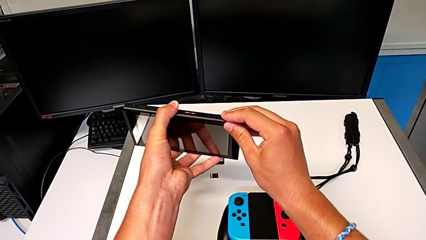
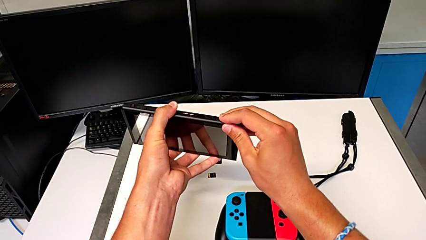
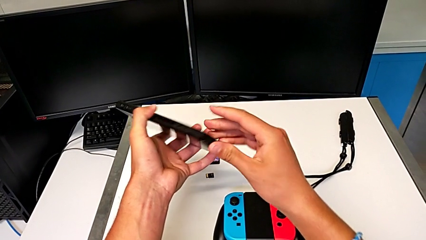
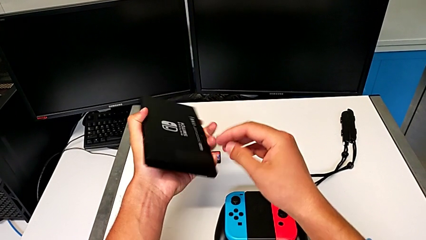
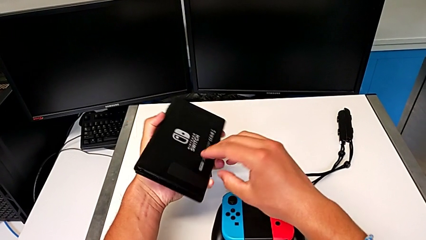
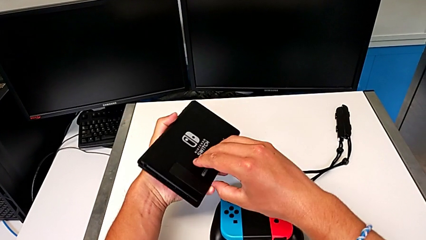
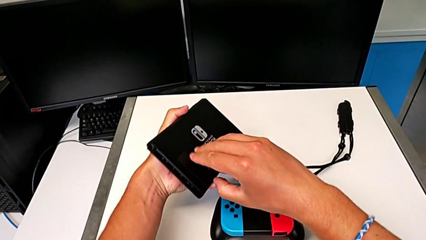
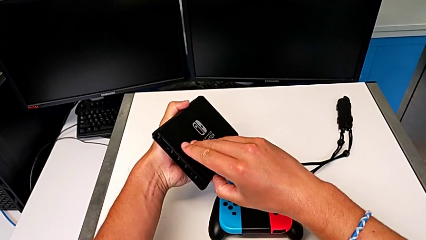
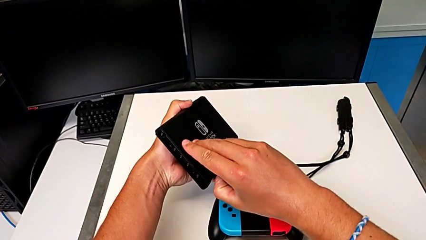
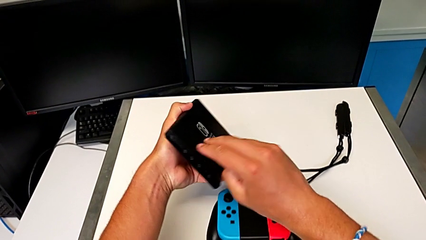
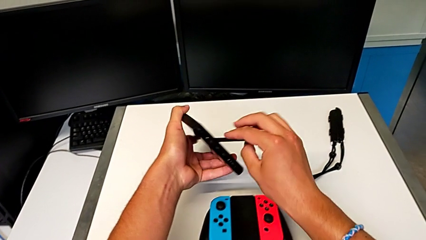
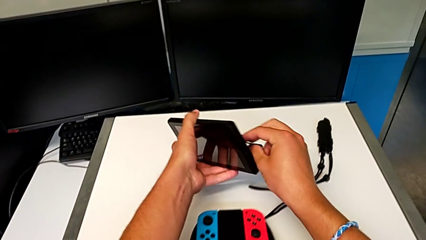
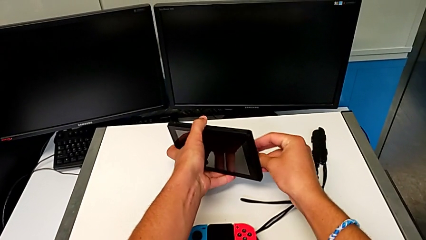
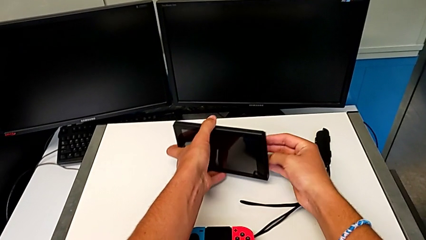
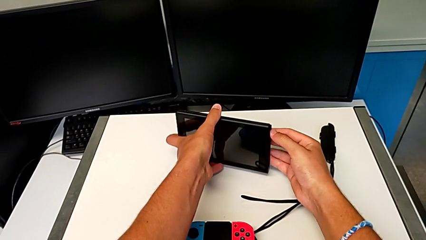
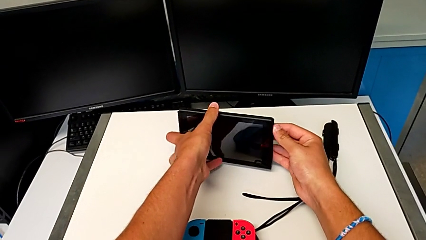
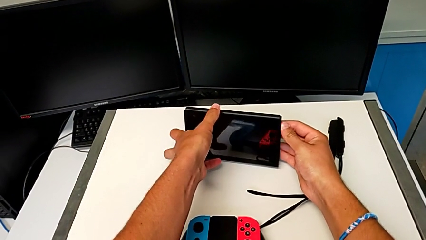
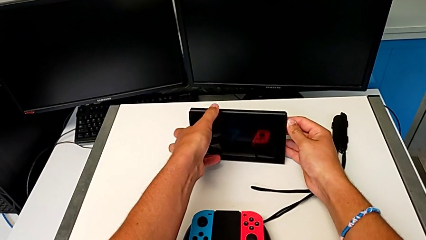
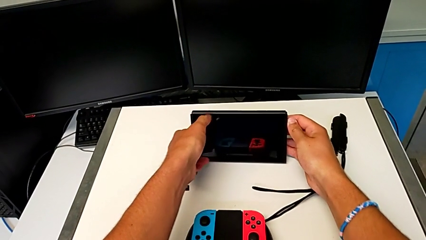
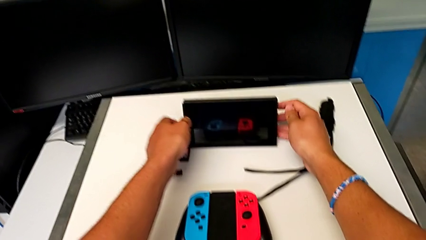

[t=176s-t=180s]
The camera wearer is exchanging the game card of the Nintendo Switch. They flip the Nintendo Switch, open the kickstand and place the Nintendo Switch.

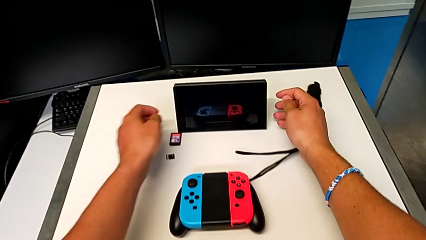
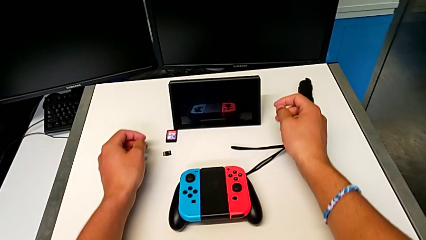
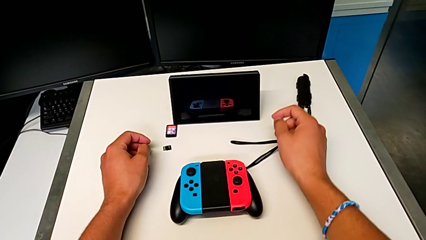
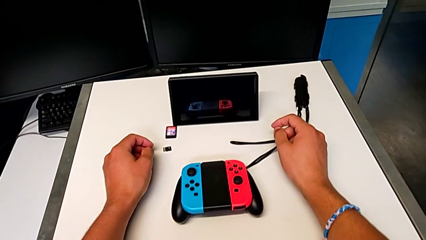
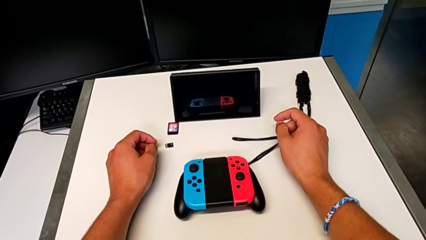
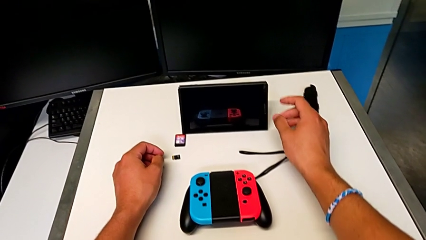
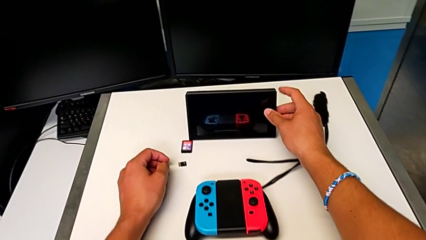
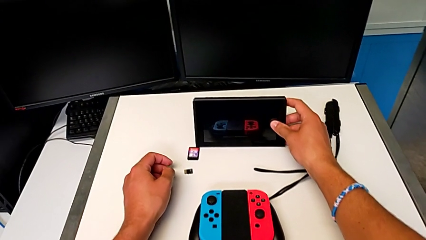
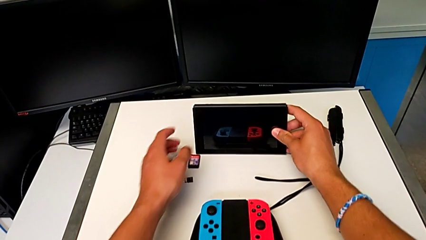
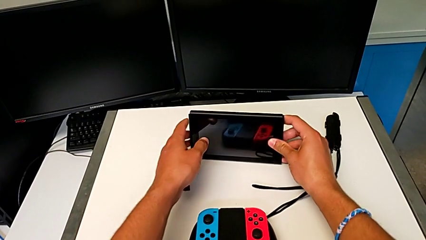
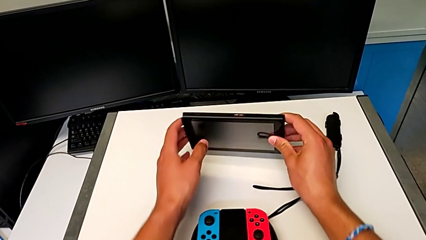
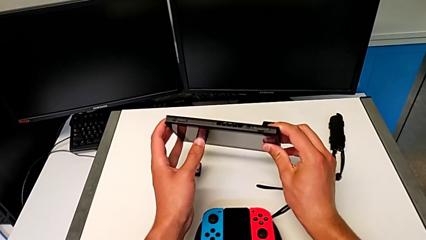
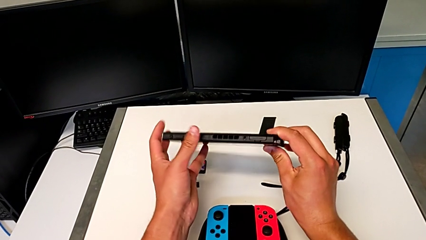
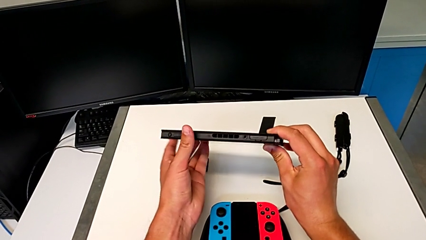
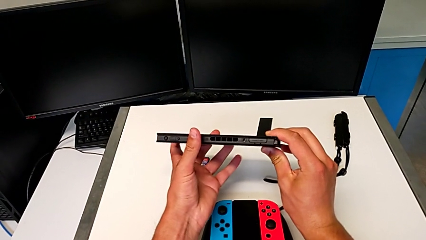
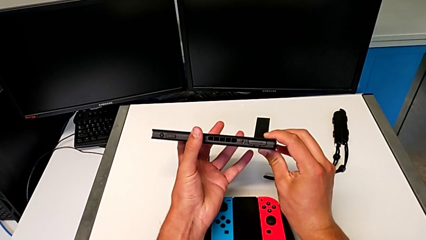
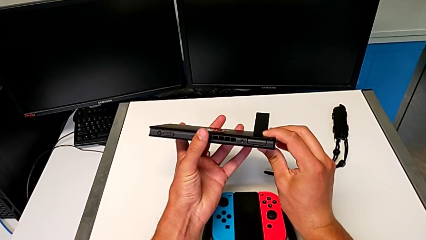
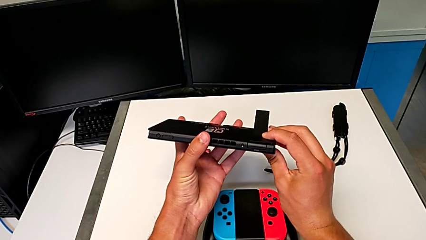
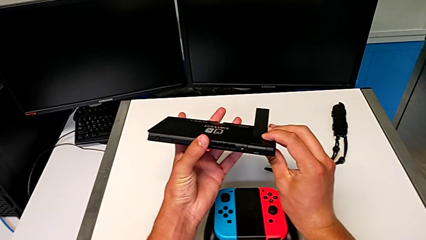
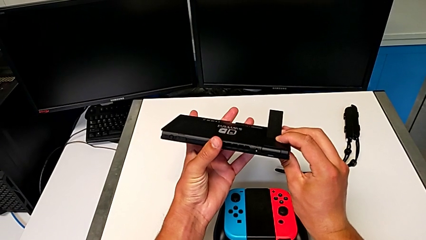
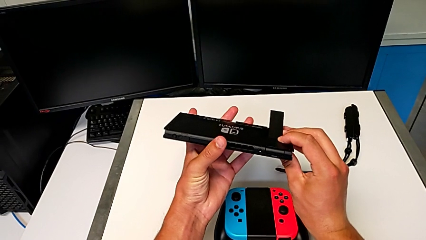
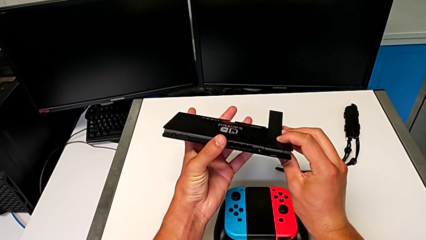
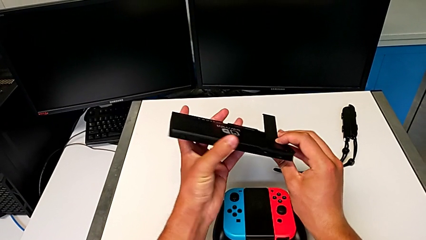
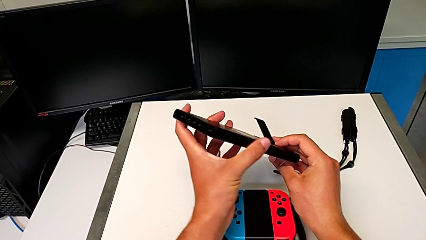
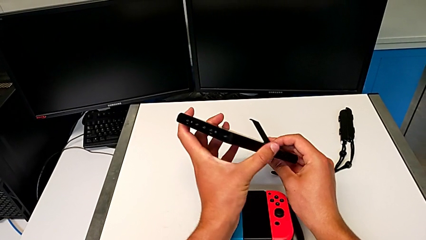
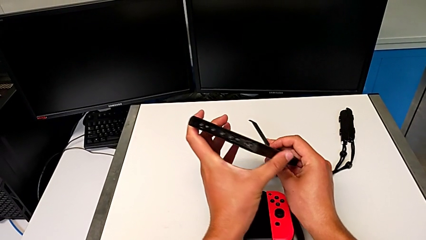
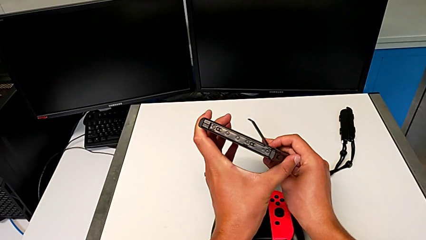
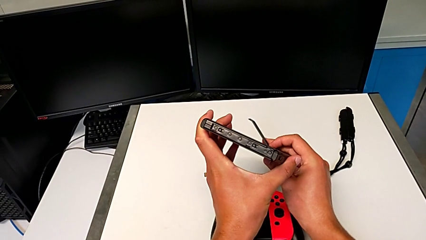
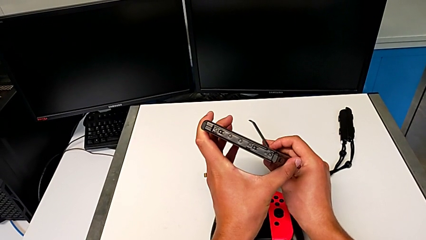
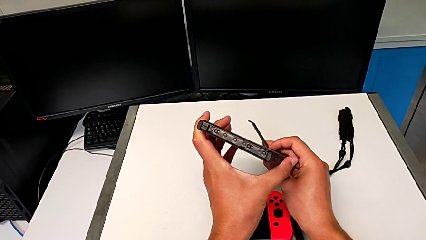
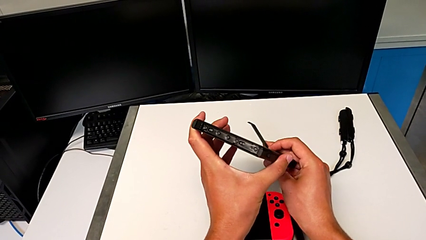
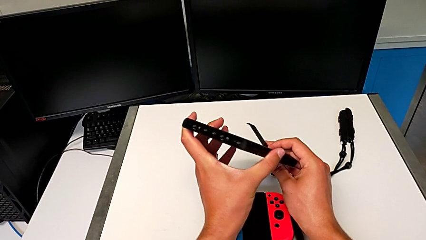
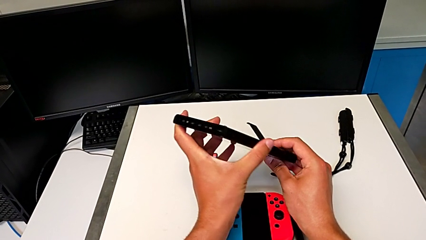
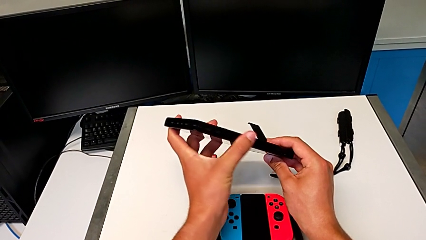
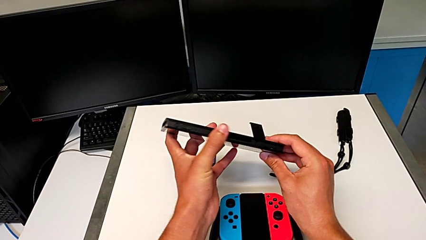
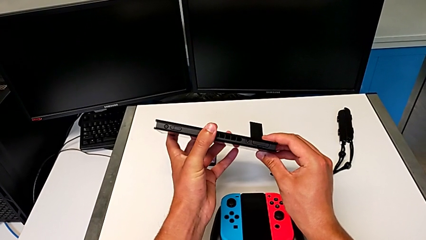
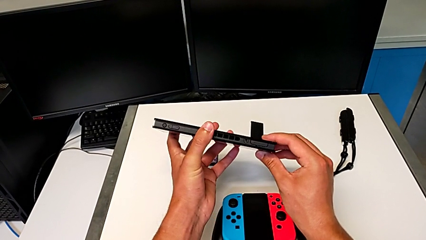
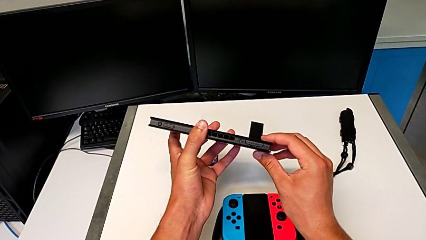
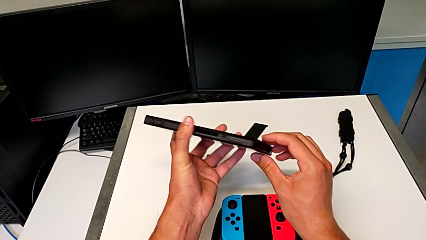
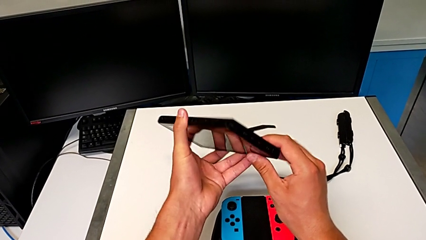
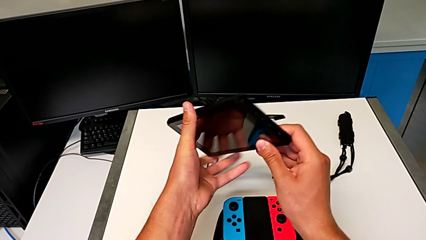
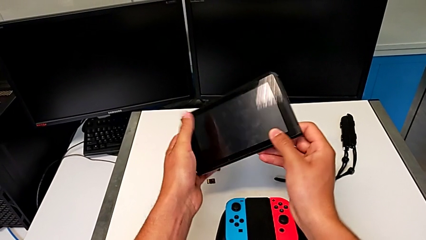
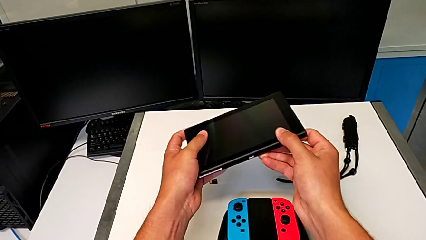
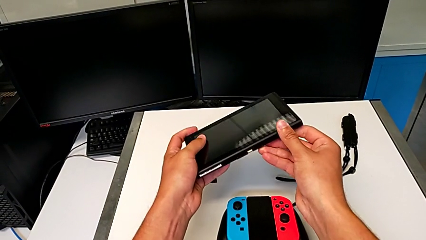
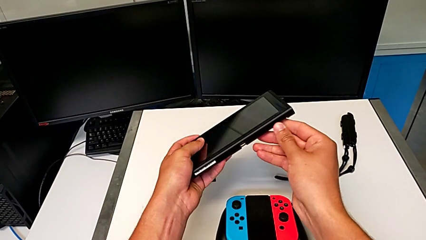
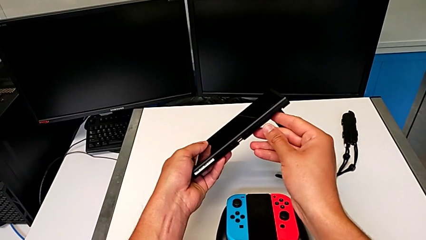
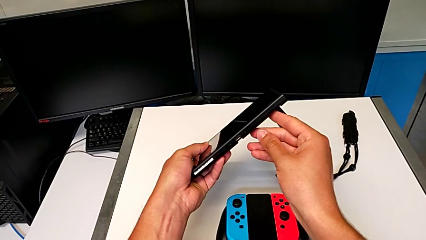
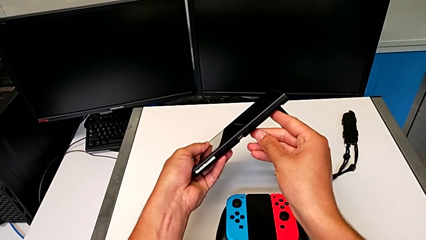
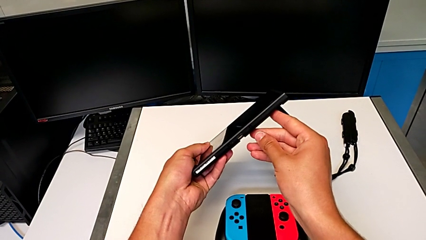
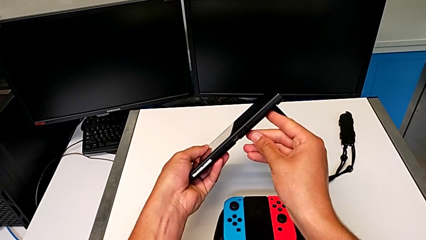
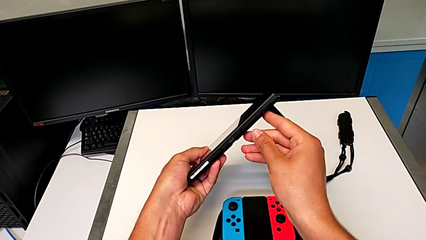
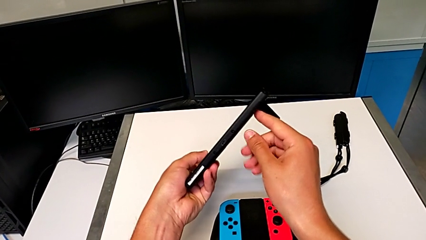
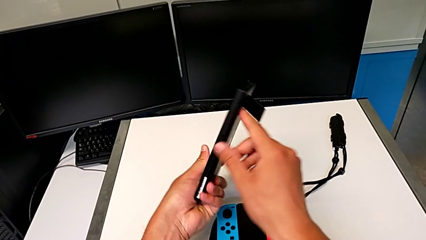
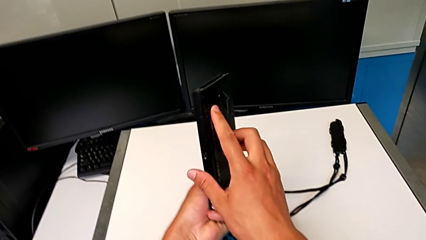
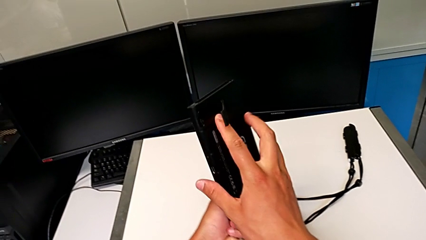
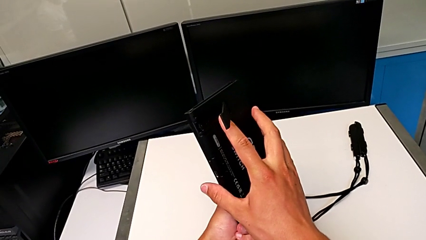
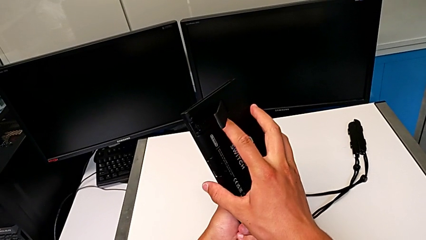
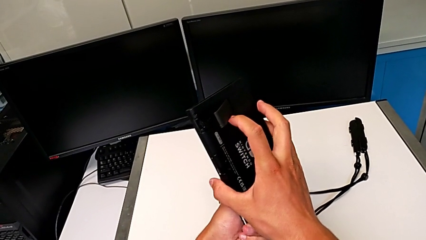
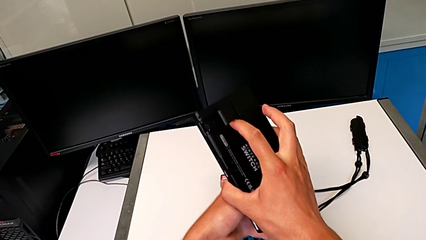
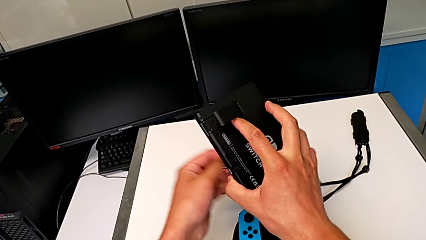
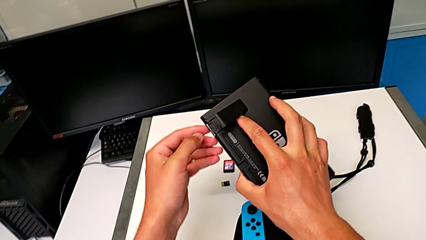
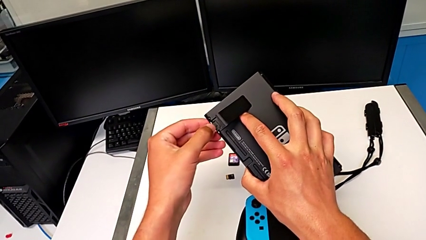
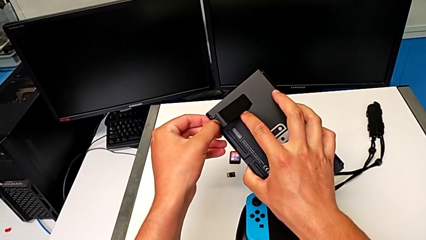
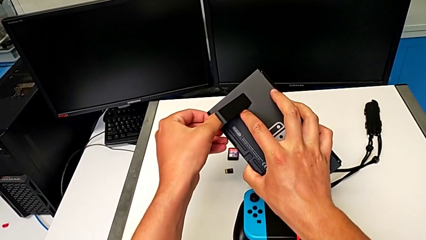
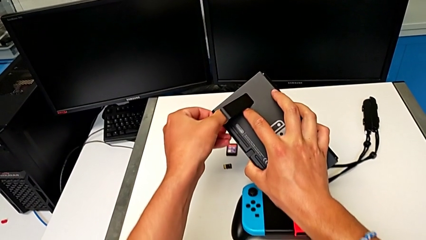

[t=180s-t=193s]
The camera wearer is exchanging the micro SD card of the Nintendo Switch. They grab the Nintendo Switch, lift it and rotate it.
